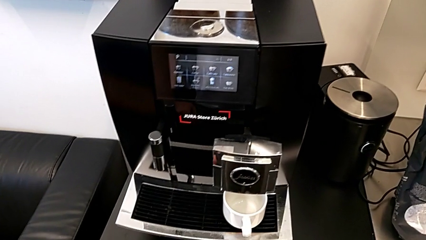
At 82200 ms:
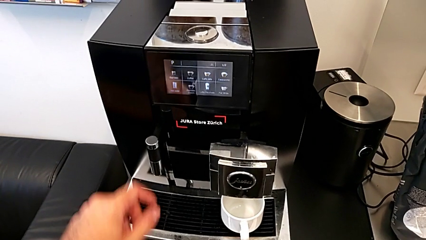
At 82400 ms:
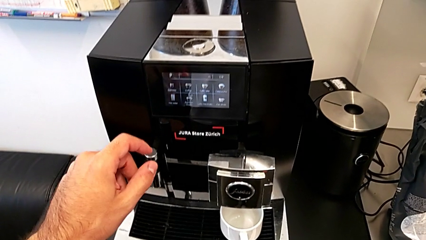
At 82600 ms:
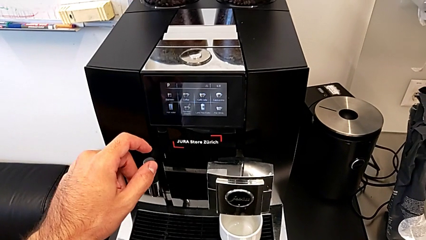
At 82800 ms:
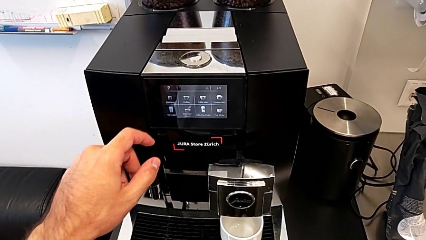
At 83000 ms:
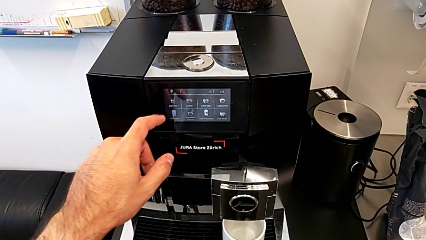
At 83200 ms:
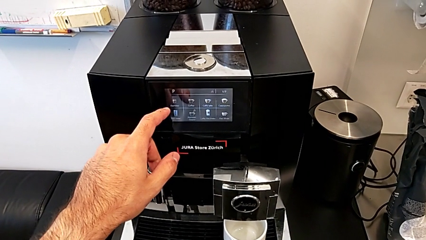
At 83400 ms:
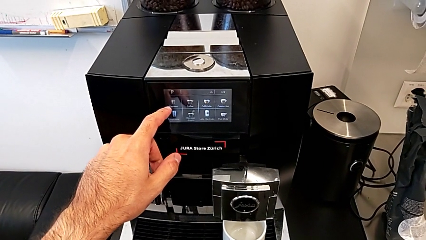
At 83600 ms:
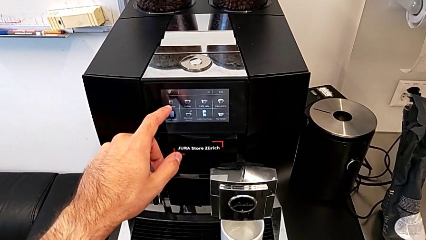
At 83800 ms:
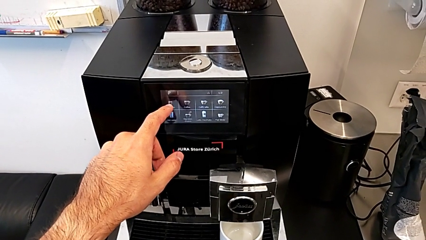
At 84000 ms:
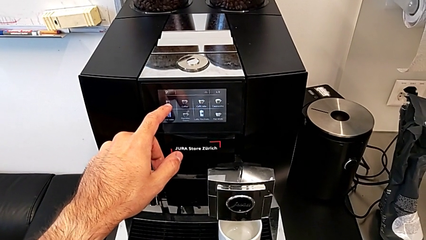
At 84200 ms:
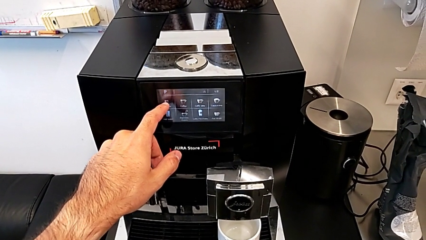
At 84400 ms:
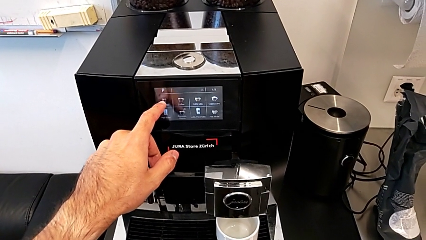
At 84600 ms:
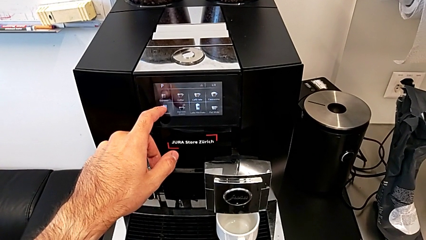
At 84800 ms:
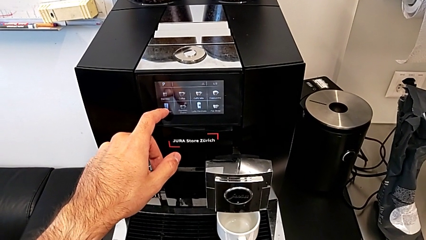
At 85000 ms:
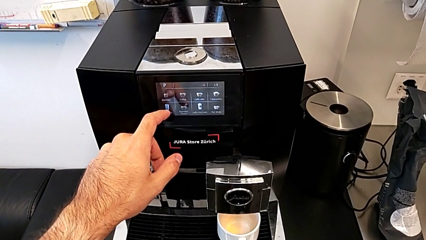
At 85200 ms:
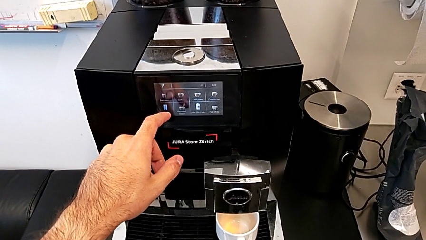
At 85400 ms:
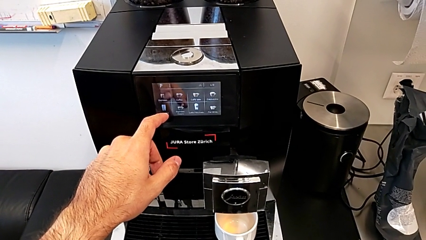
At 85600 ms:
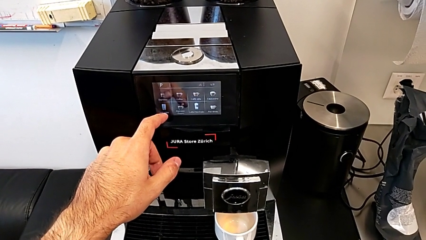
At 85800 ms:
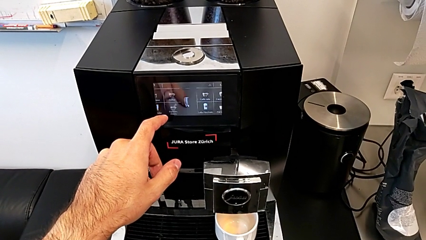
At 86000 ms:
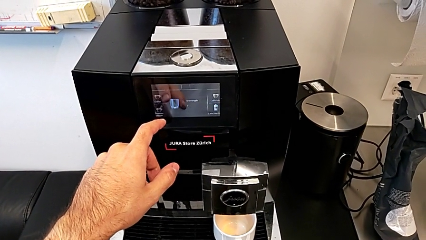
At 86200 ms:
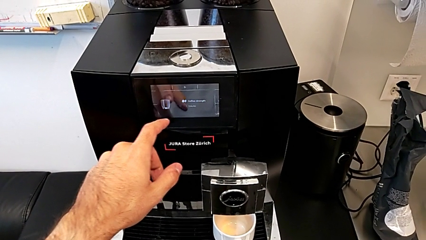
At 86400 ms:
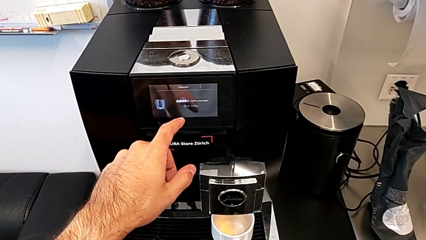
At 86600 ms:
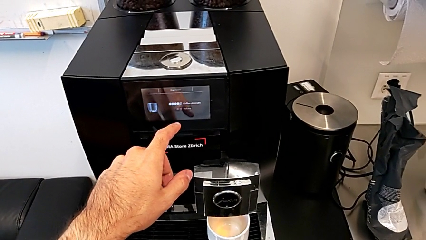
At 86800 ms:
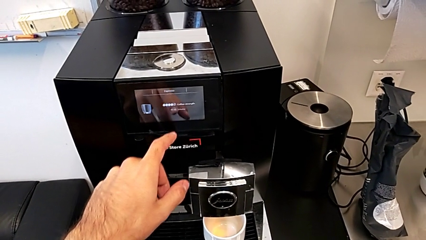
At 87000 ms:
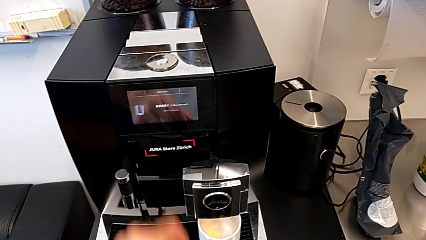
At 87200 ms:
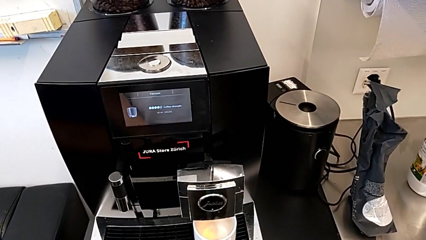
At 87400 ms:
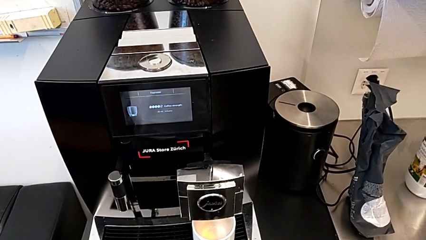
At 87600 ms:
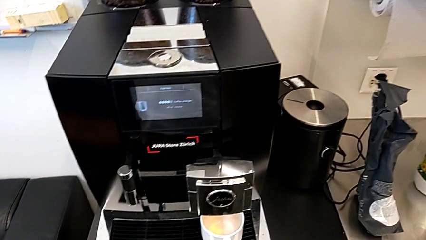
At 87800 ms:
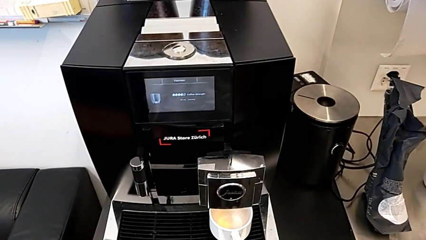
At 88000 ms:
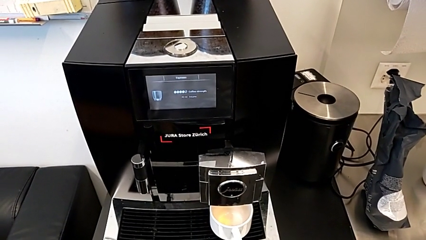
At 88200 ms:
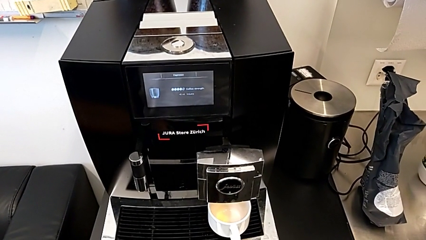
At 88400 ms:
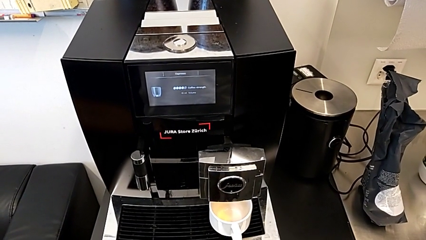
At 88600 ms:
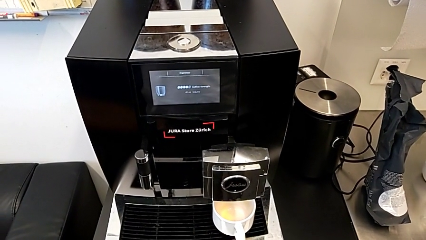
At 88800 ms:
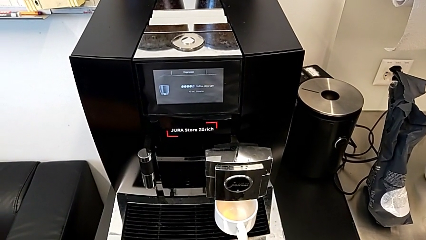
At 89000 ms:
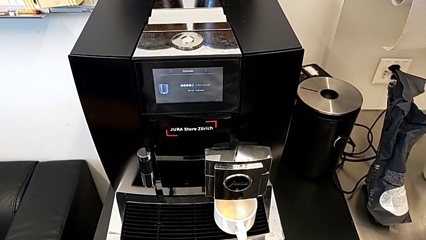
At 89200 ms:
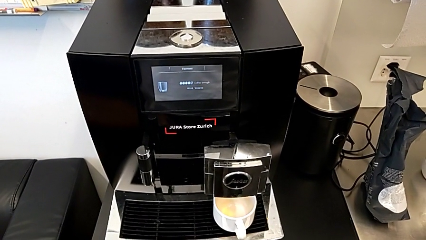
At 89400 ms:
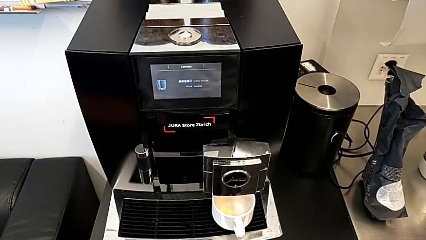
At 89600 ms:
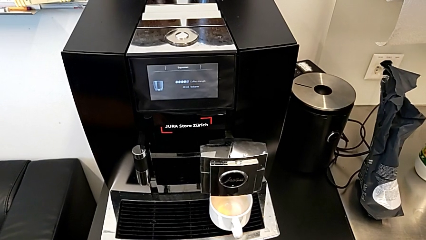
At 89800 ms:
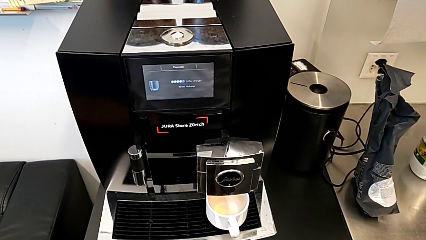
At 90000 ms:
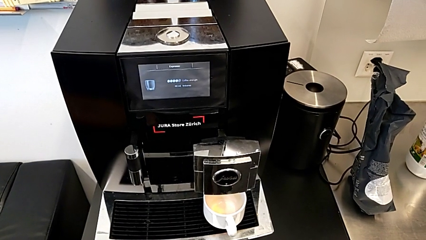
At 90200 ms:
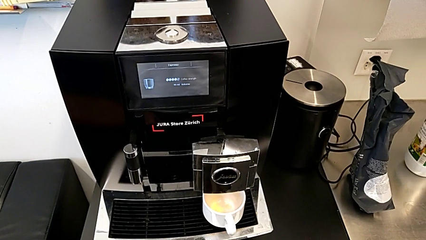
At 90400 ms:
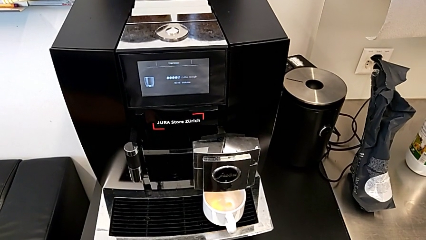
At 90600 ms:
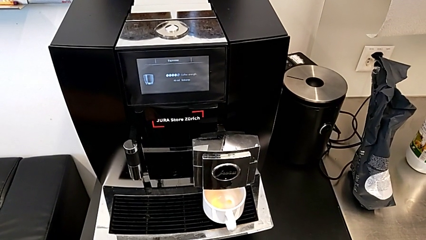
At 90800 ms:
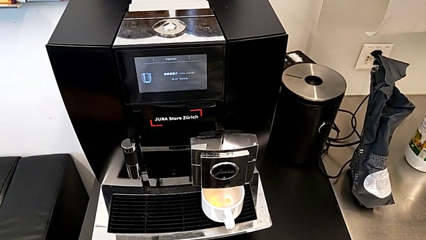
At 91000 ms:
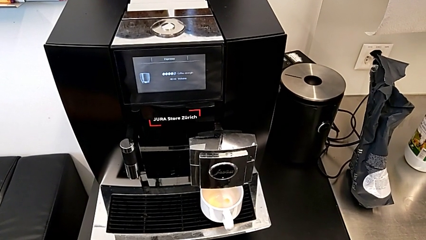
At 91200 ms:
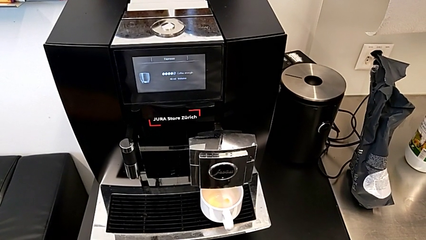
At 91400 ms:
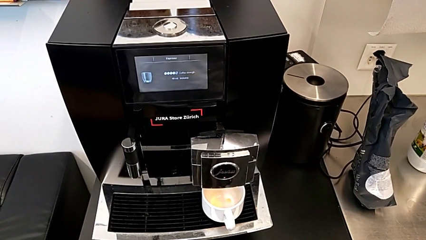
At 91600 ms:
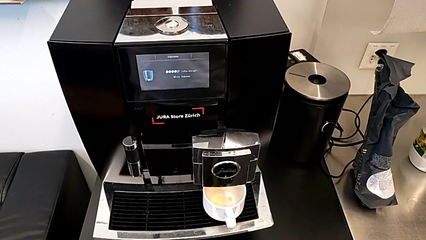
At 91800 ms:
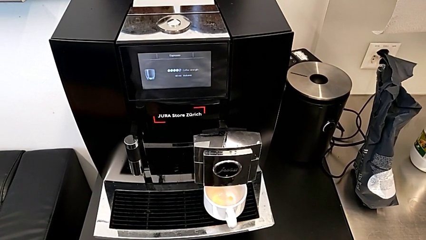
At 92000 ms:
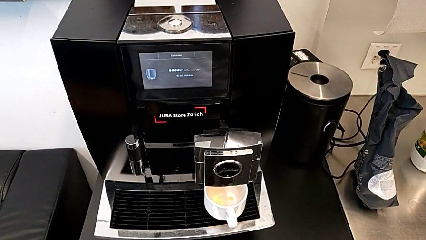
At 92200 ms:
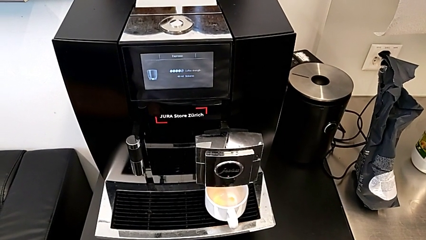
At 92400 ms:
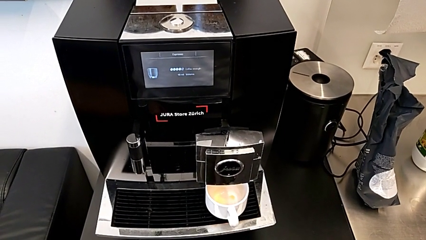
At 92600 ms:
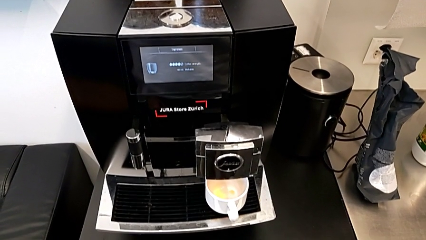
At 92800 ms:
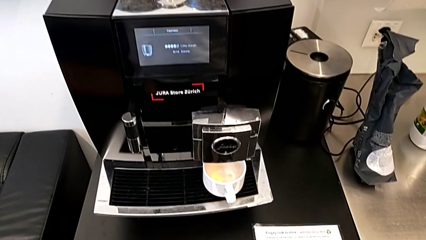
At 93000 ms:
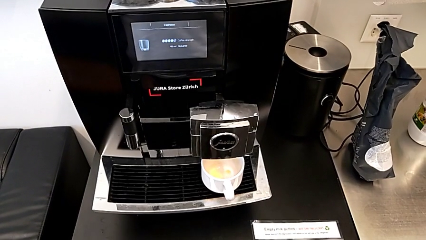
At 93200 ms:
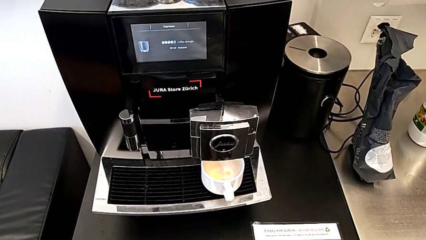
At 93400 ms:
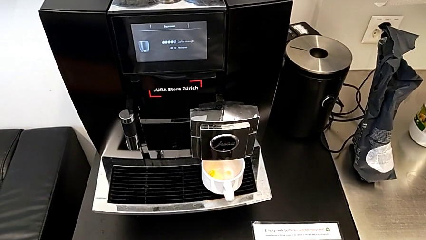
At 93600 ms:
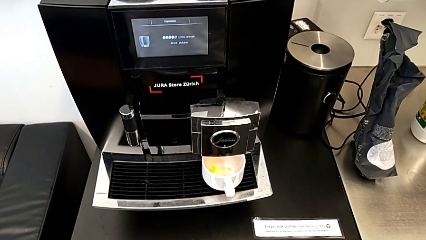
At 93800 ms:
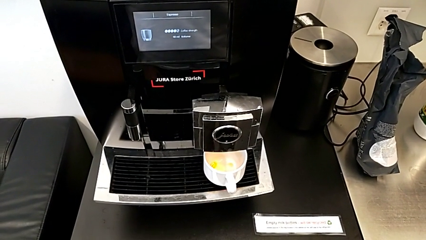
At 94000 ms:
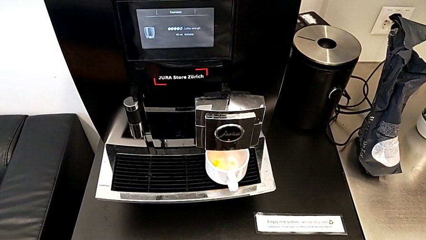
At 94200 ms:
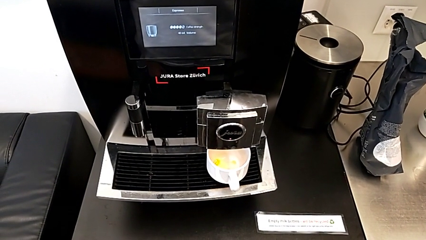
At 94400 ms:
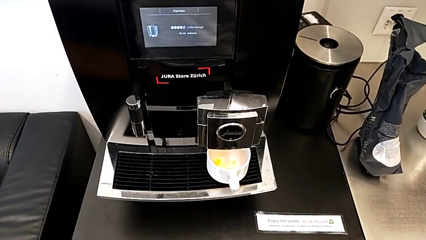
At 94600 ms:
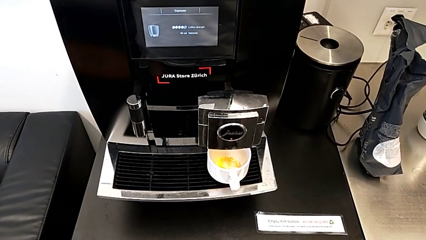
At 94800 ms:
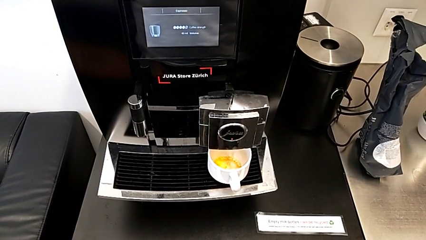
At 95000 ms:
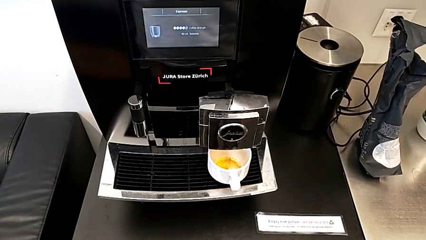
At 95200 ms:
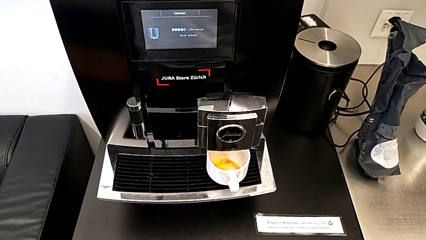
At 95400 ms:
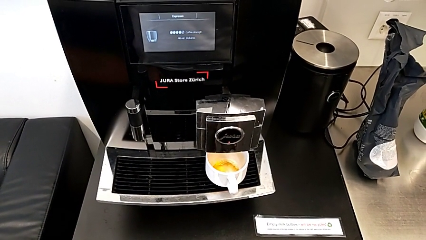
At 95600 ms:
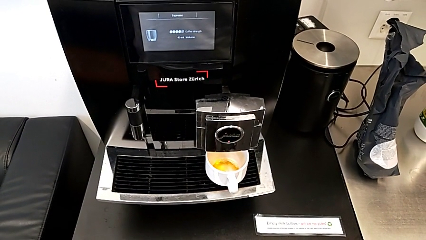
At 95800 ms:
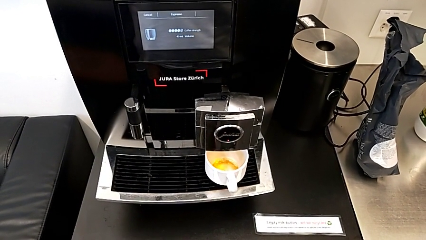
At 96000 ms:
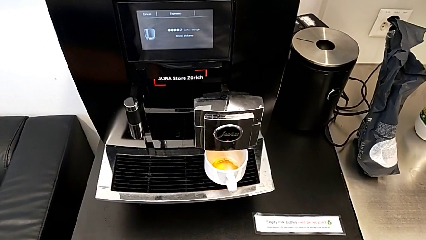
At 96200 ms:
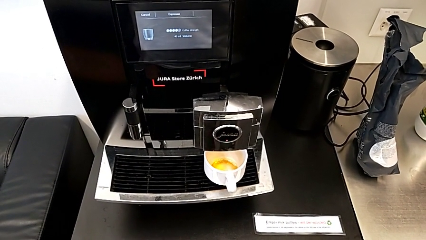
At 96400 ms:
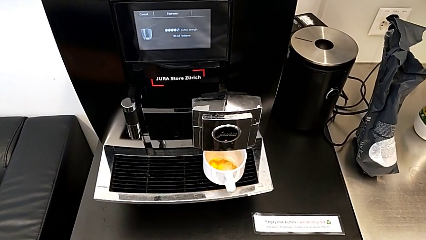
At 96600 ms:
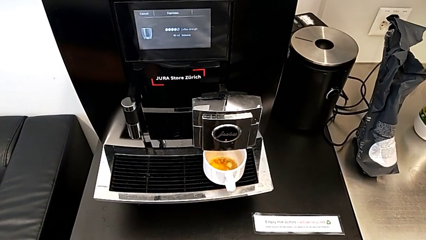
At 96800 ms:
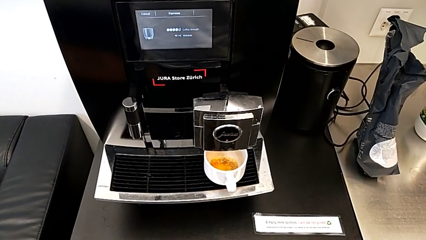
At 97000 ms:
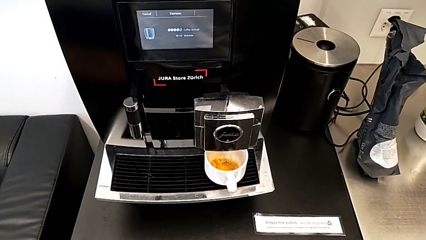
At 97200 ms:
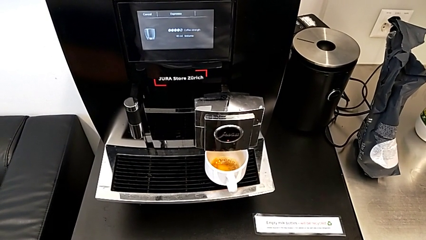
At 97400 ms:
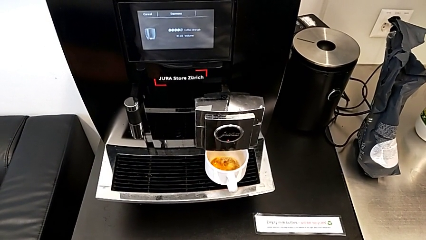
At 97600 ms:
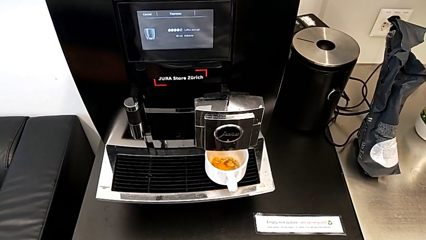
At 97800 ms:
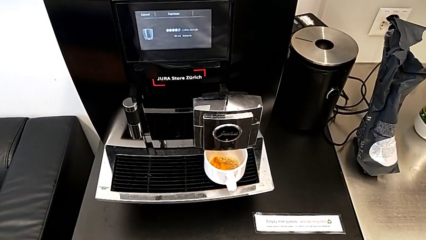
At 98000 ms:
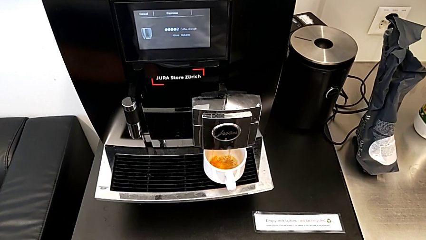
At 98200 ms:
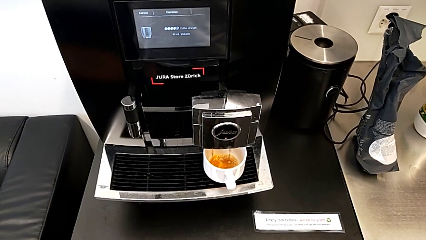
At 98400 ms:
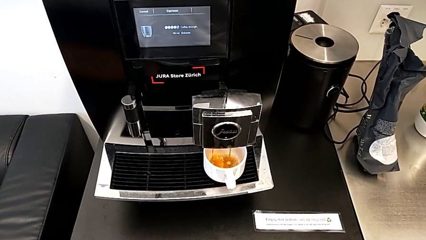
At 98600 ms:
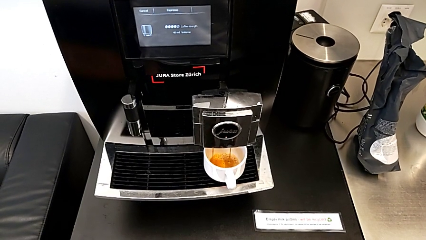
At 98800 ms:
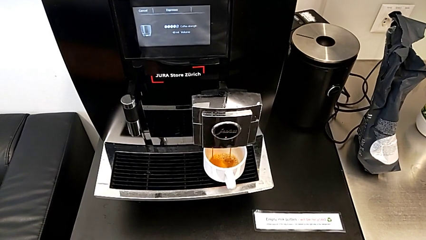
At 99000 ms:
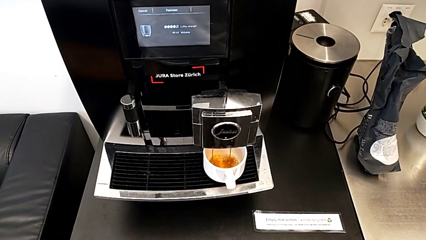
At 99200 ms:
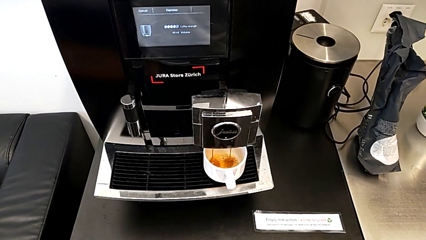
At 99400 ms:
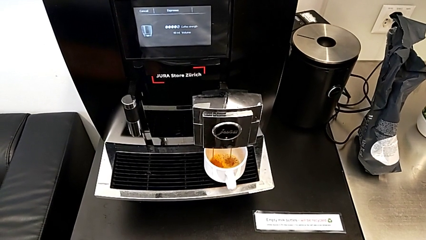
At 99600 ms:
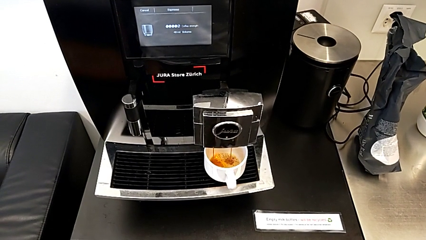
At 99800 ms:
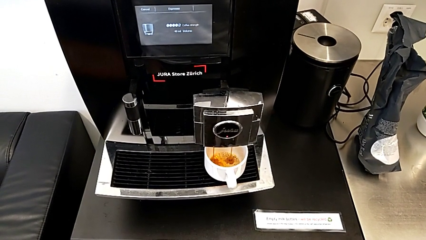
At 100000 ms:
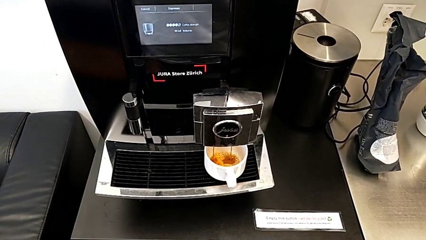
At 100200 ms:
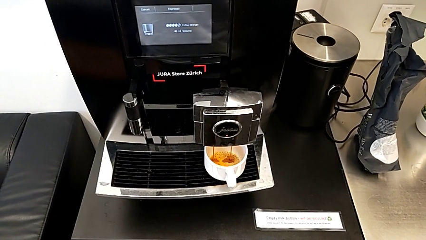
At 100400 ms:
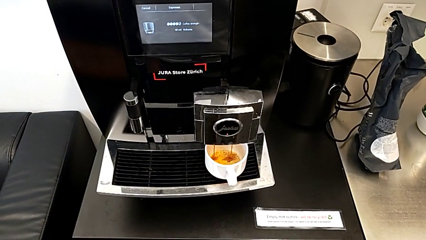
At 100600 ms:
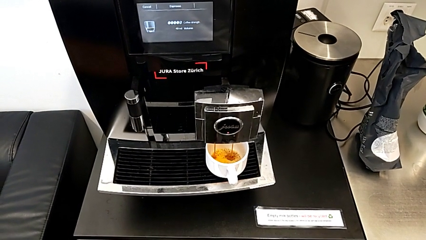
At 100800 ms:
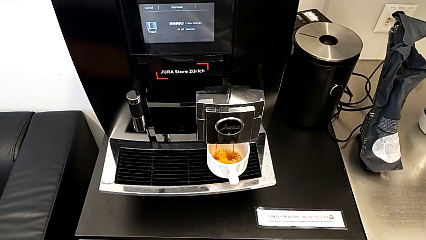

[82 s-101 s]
The camera wearer is brewing a cup of coffee. They touch the touch screen.
